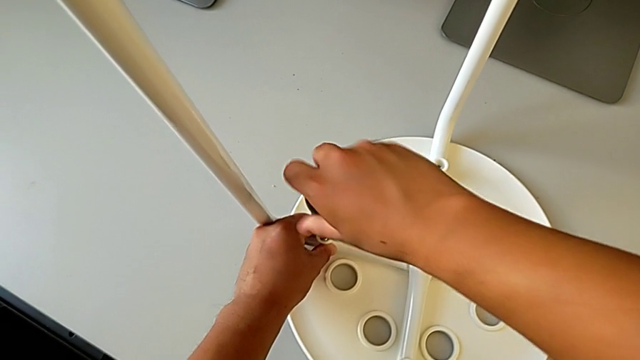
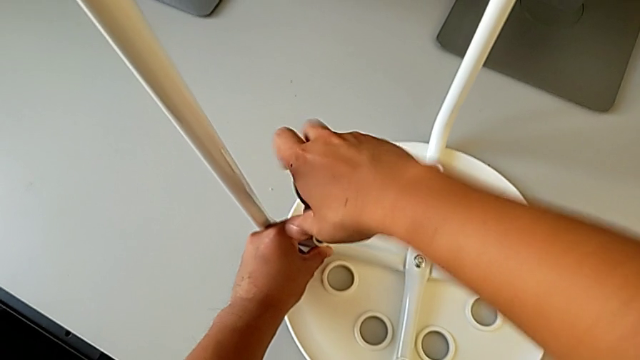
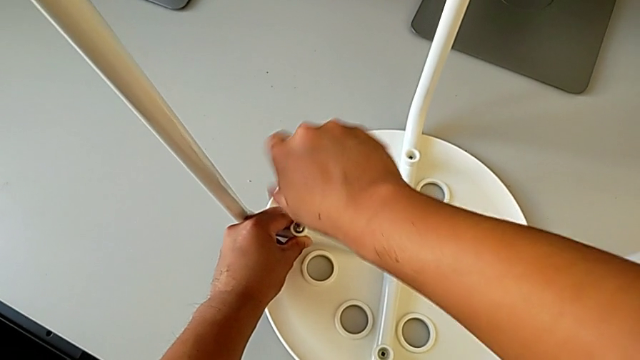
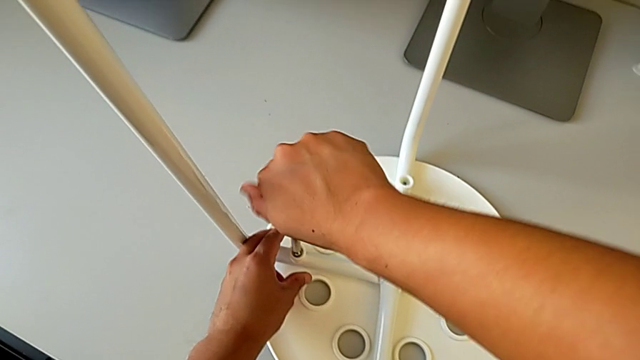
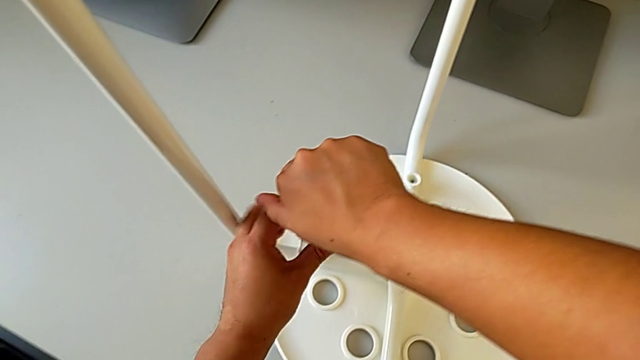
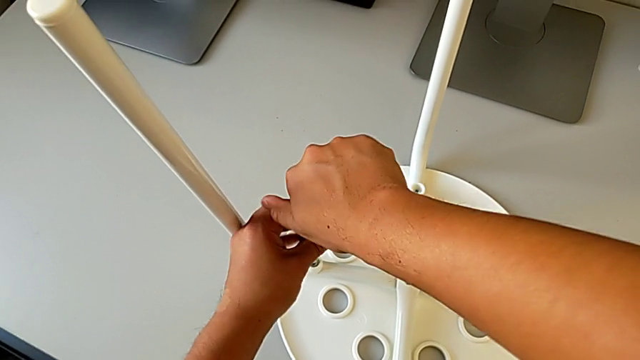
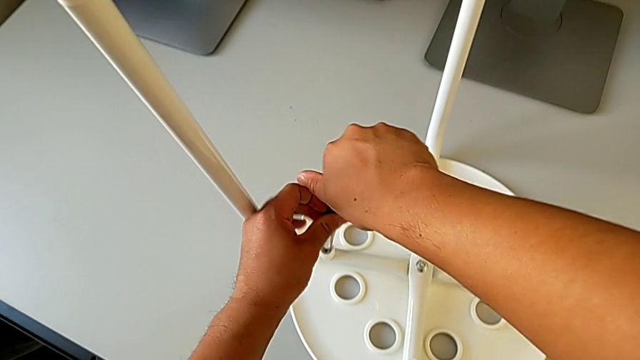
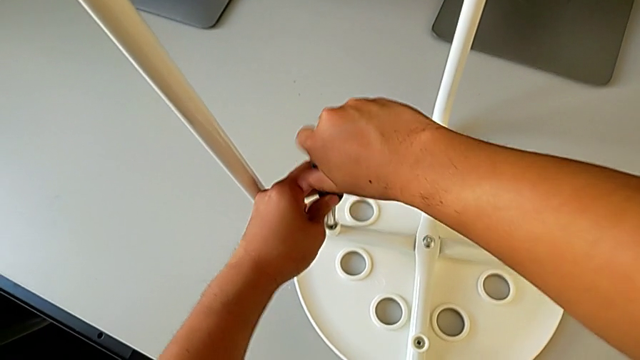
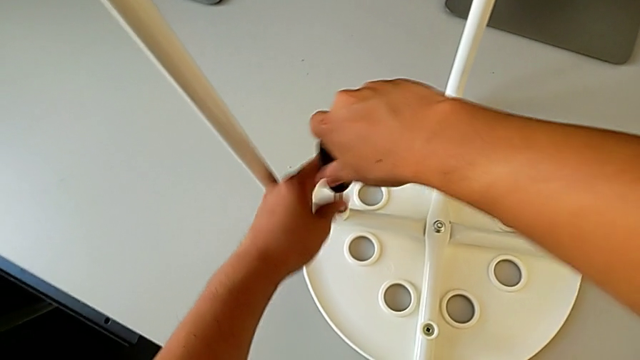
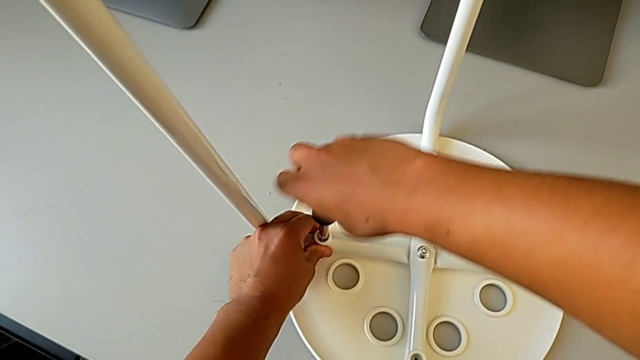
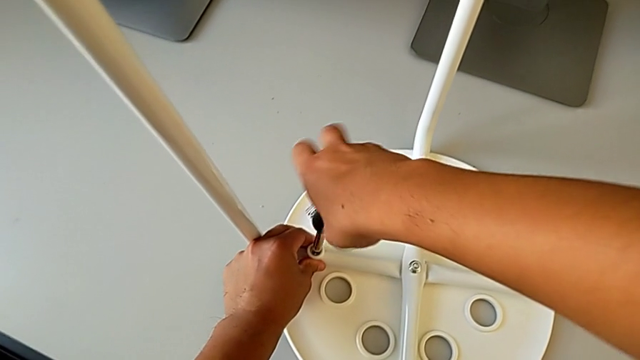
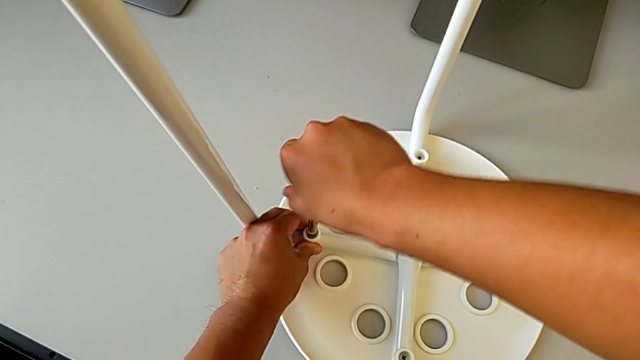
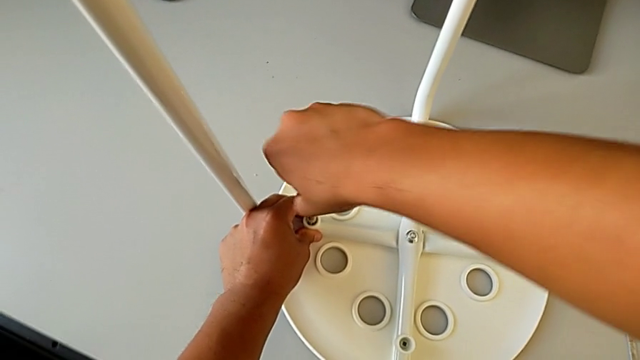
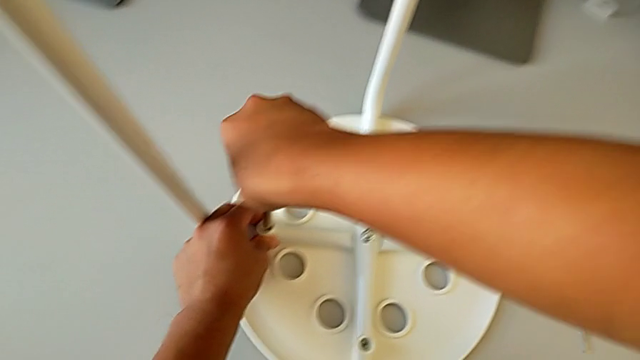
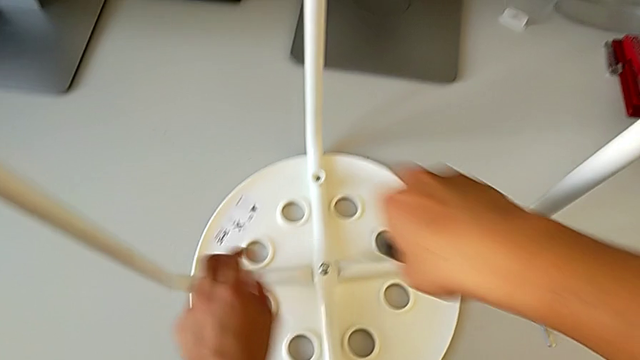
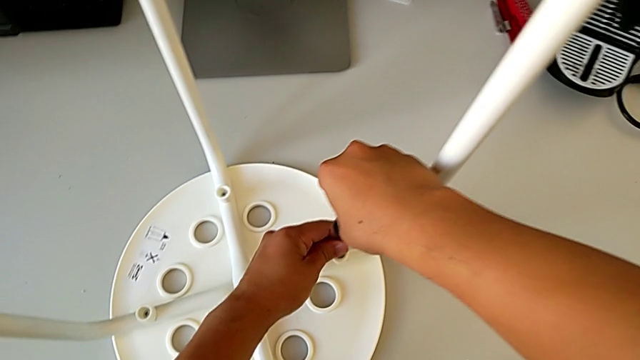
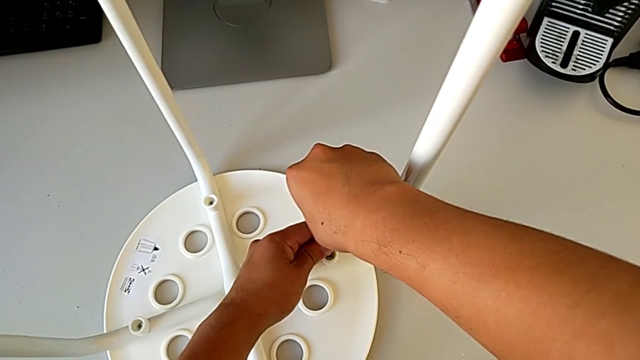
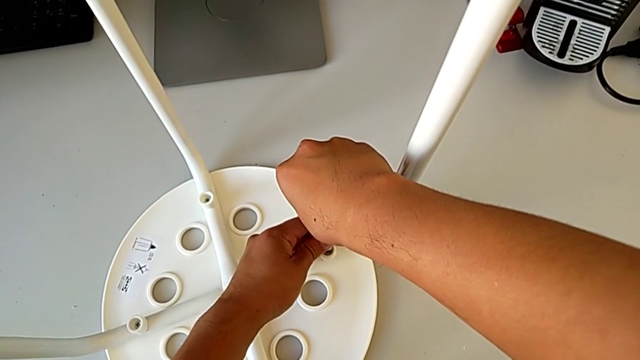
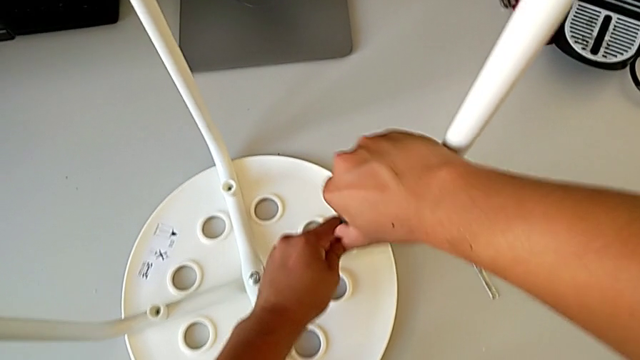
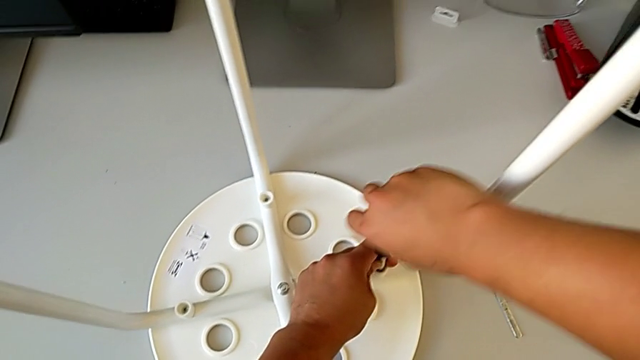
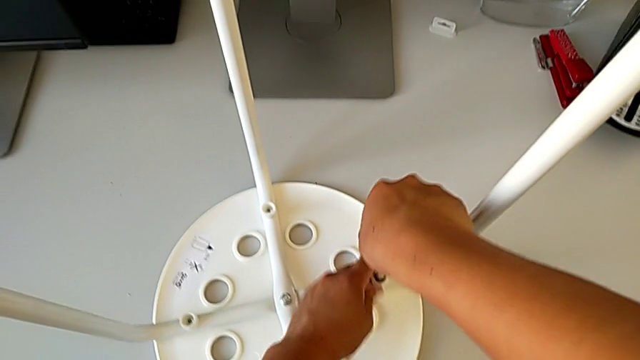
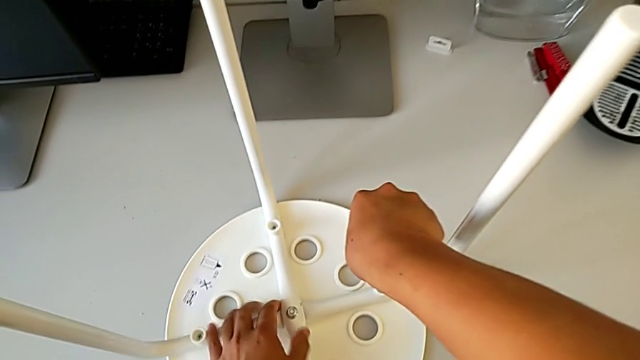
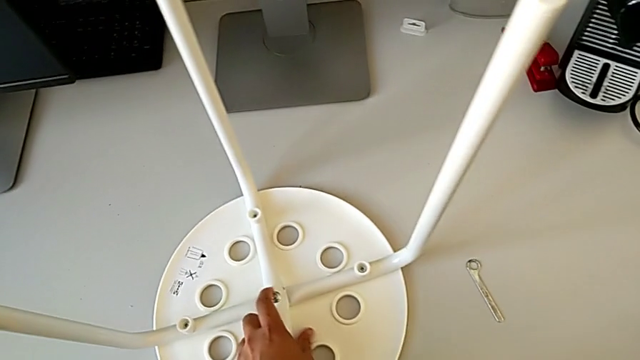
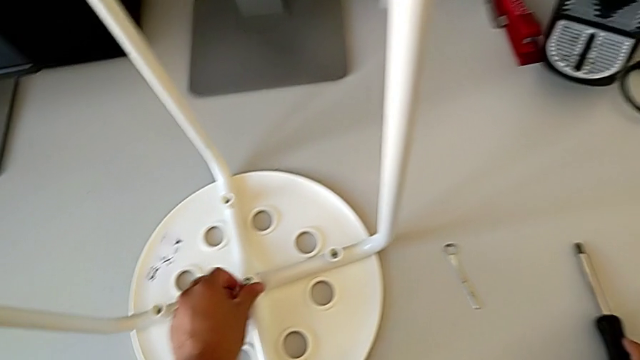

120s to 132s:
The camera wearer is assembling the seat. They screw the screw, withdraw the screwdriver, insert it, screw the screw, withdraw the screwdriver and place it.

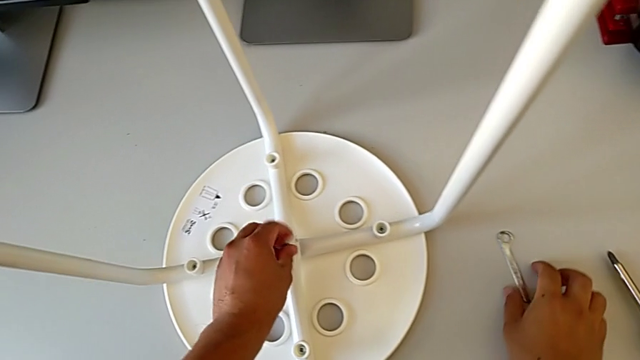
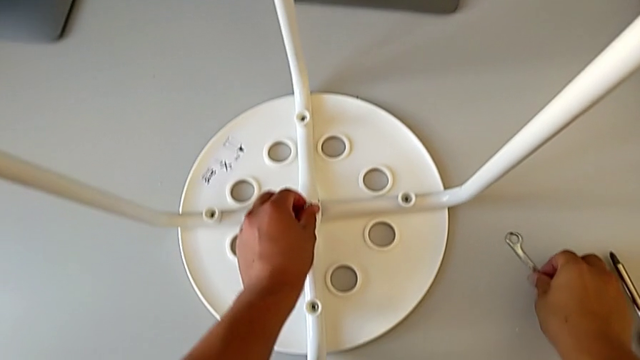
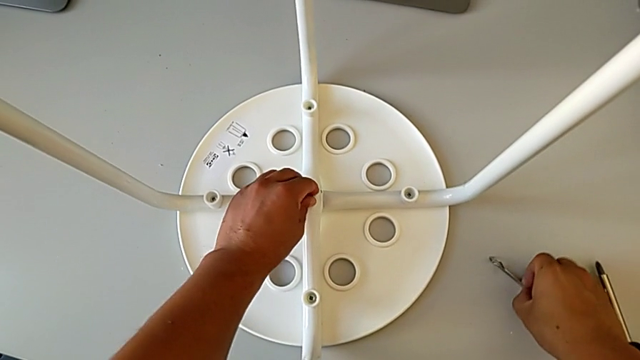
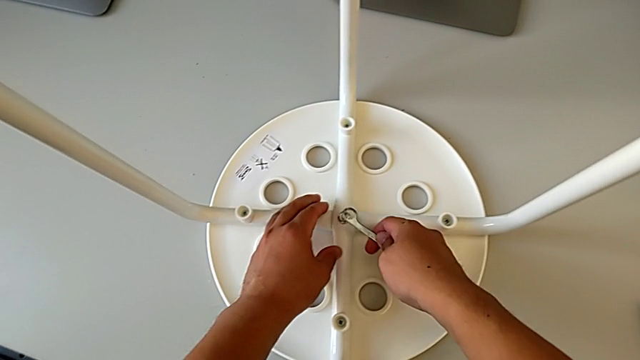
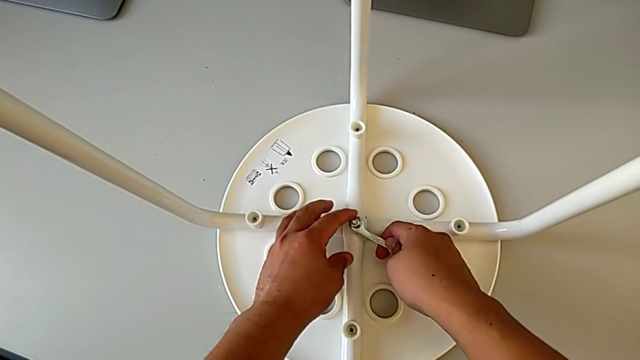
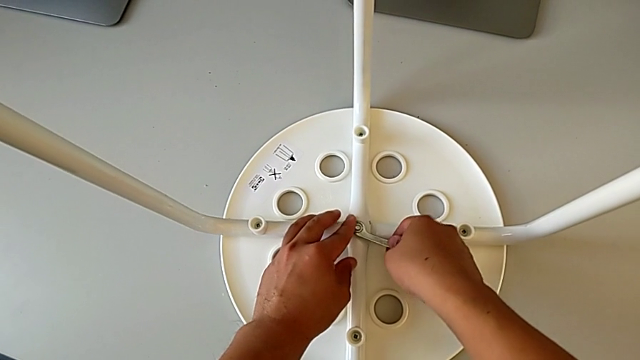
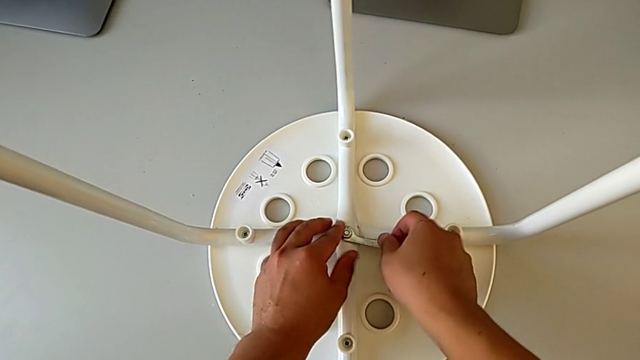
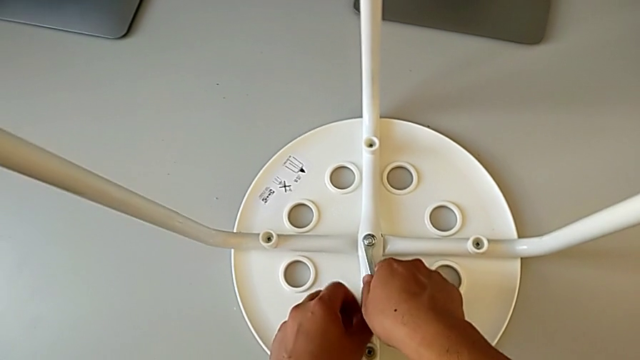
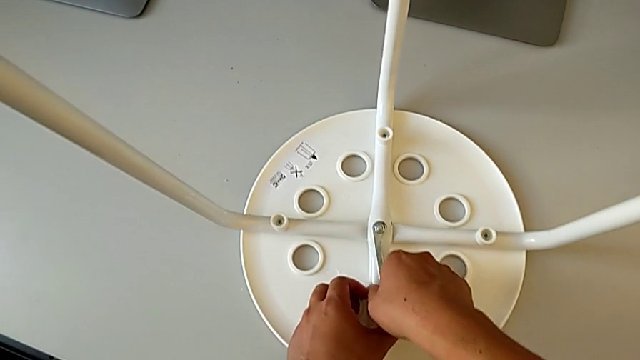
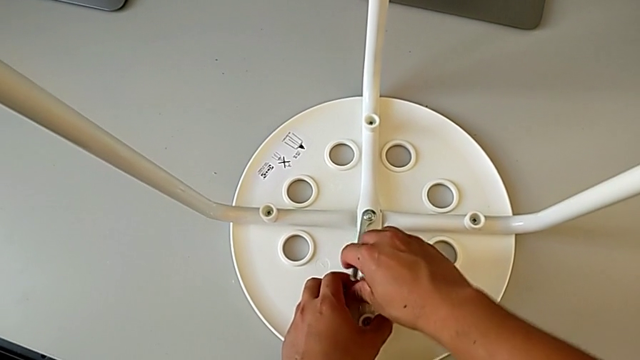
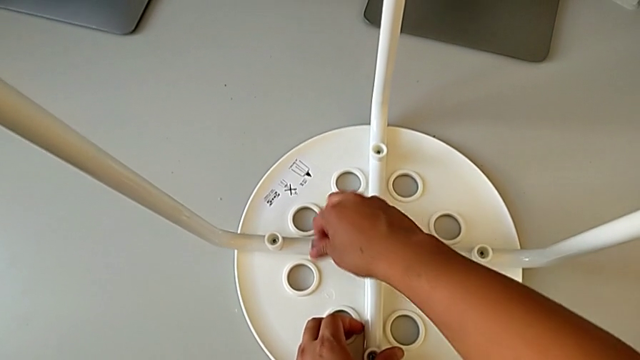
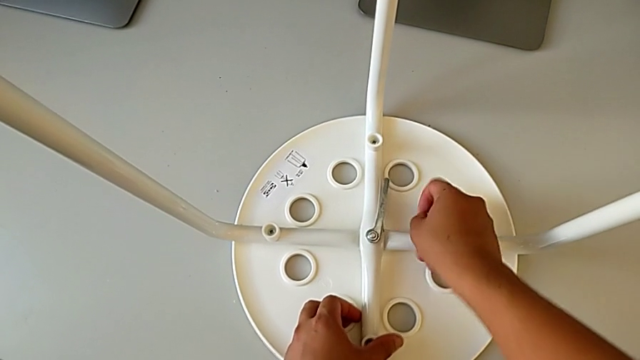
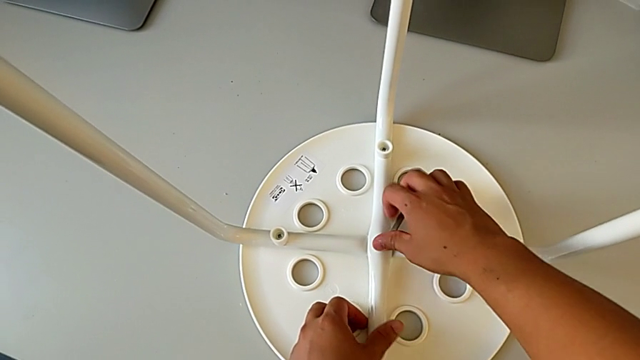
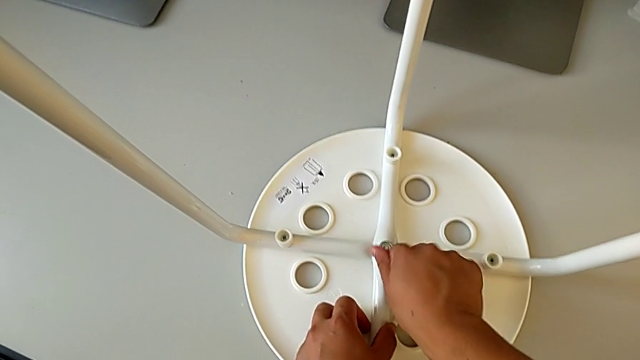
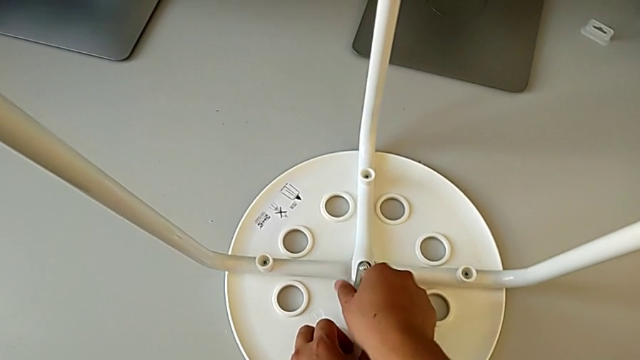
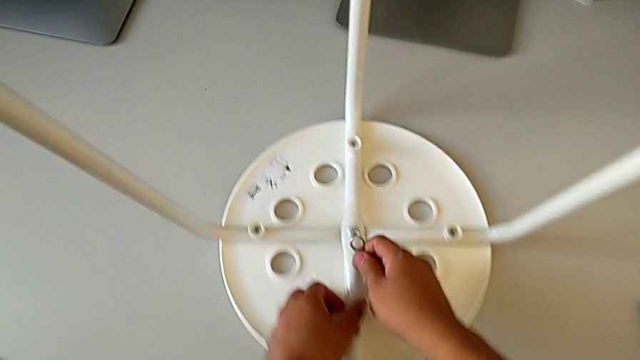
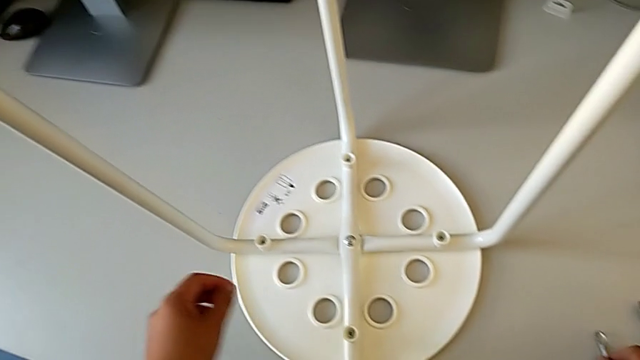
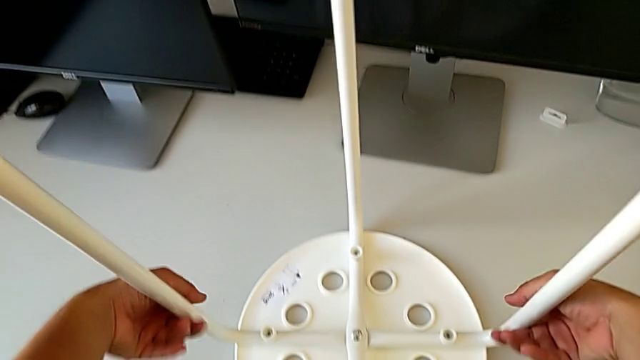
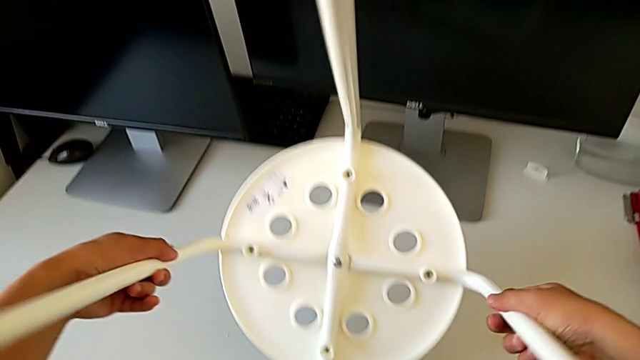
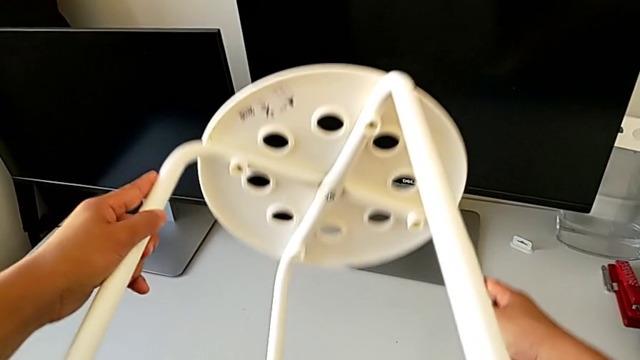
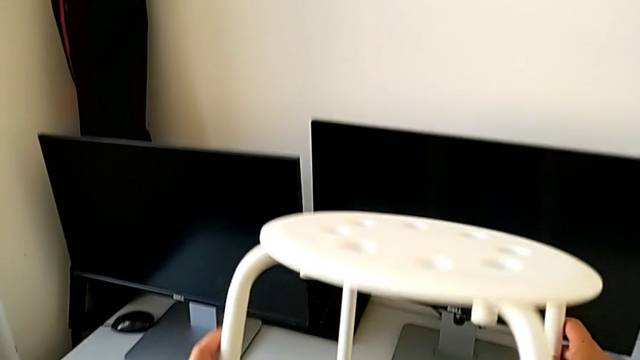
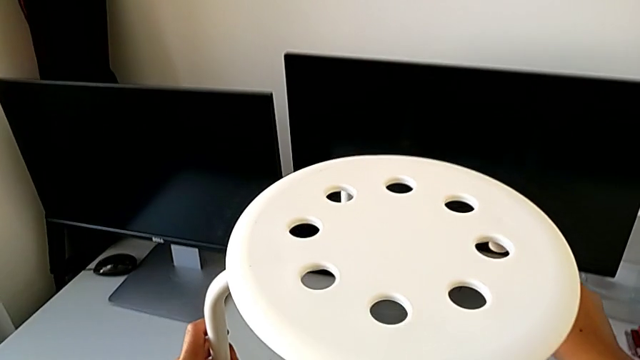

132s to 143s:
The camera wearer tightens the middle hex nut and turns the stool. They screw the hex nut with the left hand, grab the Allen wrench with the right hand, insert it, screw the hex nut, withdraw the Allen wrench, place it, rotate the stool and place it.
